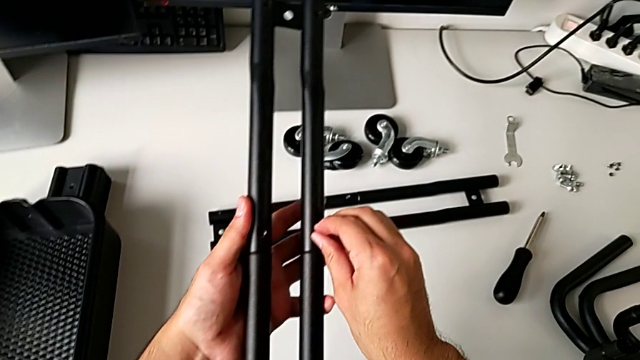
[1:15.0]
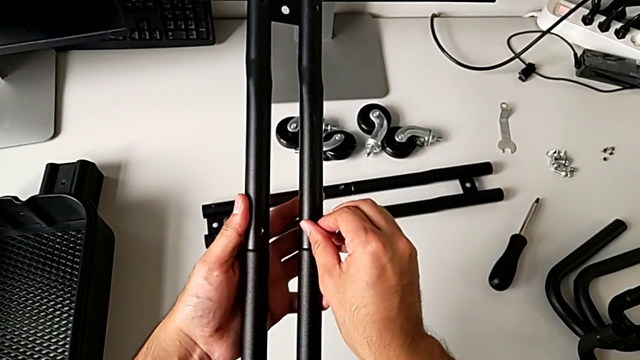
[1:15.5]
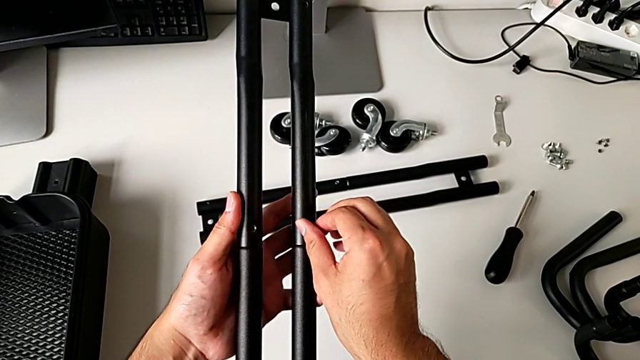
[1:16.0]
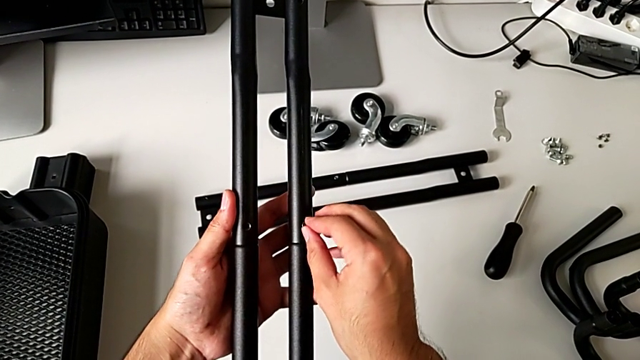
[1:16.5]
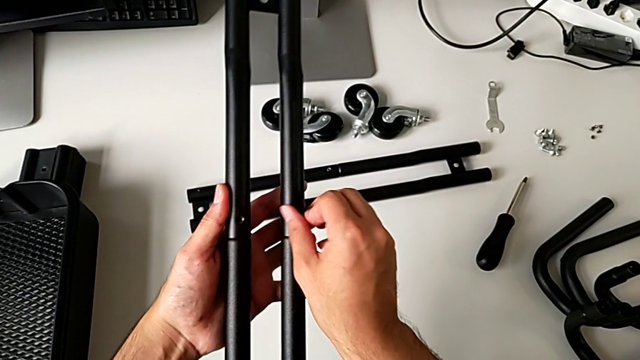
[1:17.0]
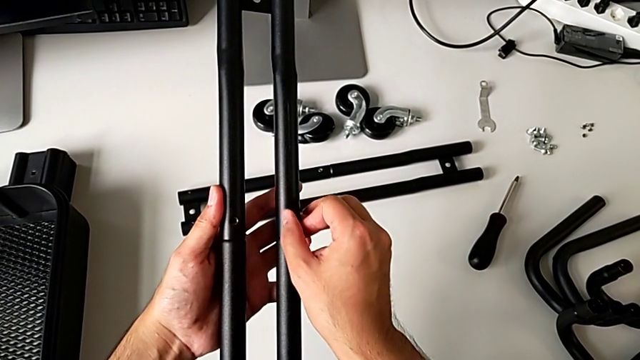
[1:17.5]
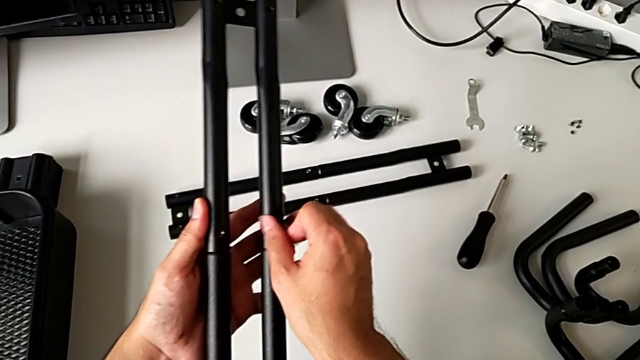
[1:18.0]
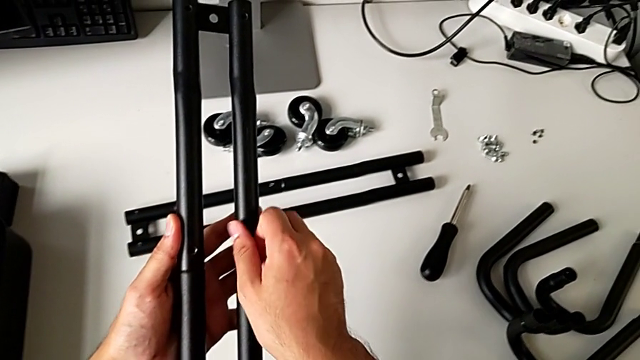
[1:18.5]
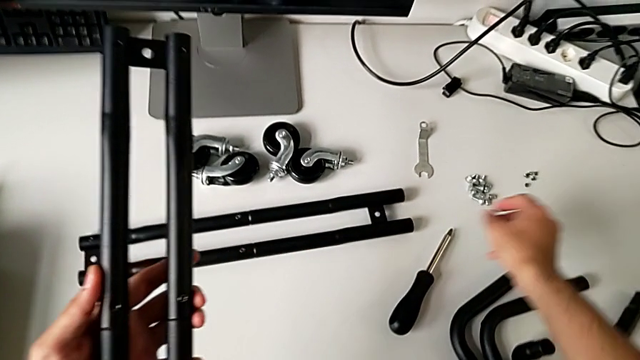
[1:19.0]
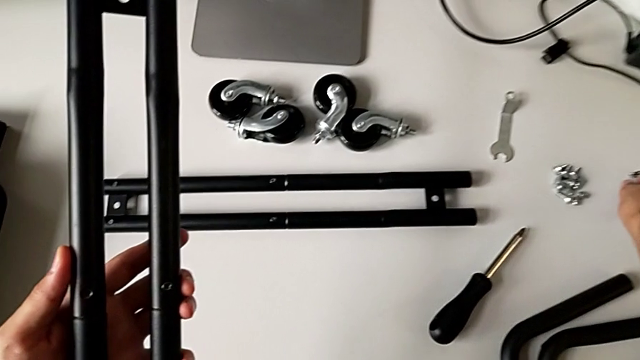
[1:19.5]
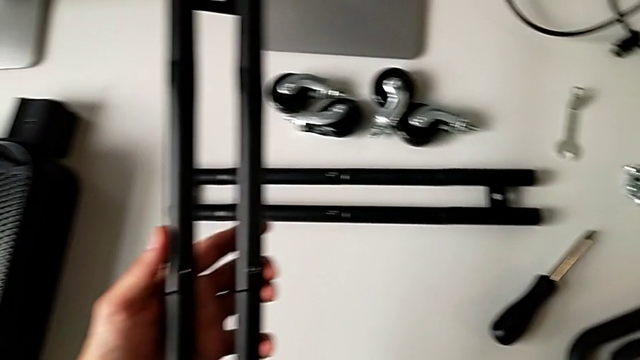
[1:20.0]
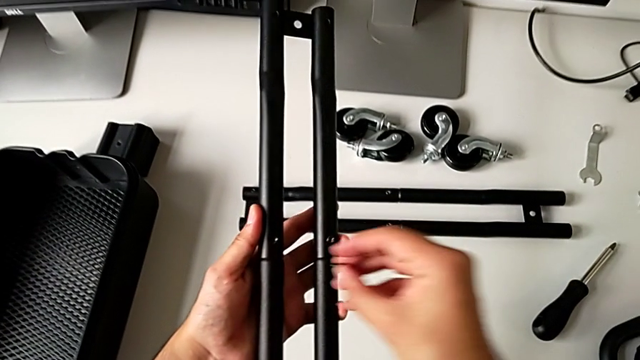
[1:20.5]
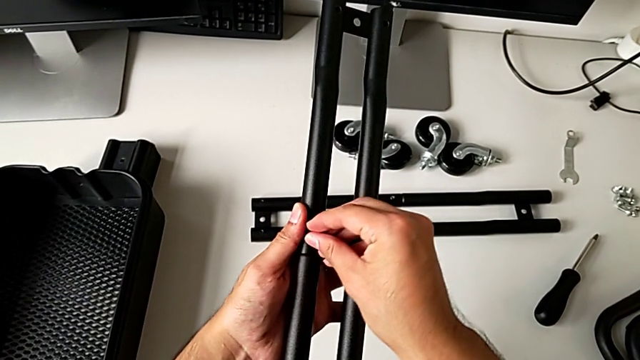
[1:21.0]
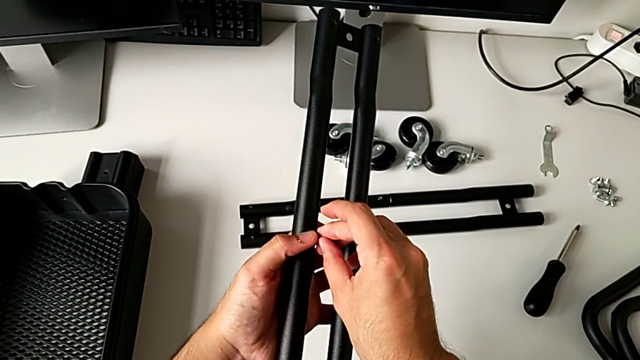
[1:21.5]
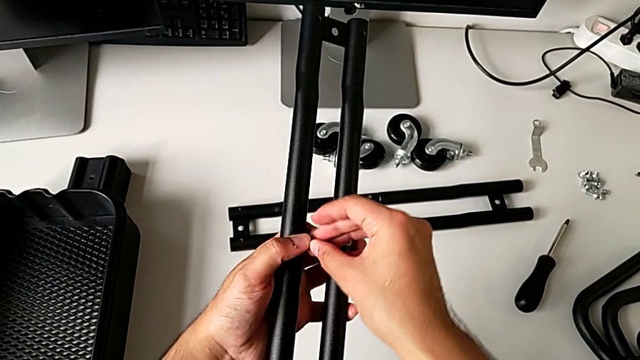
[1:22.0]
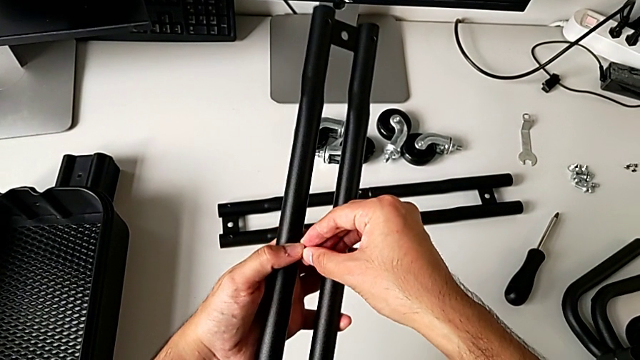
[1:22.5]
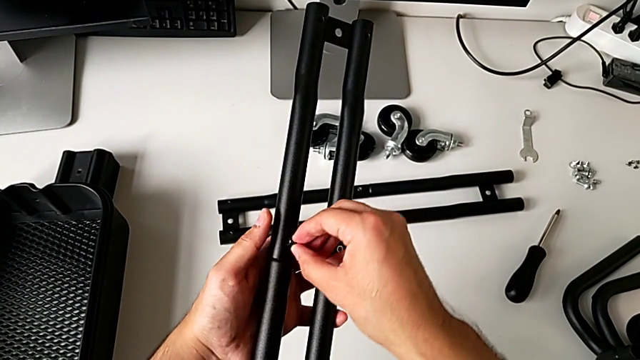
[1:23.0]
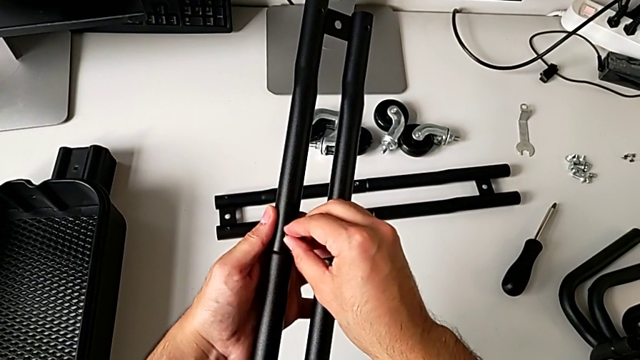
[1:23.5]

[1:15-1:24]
The camera wearer is screwing the second bar of the rolling cart. They screw the third leg, approach the fourth leg, hold it and insert it.

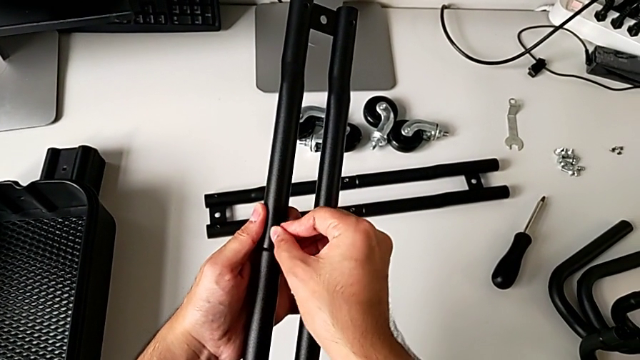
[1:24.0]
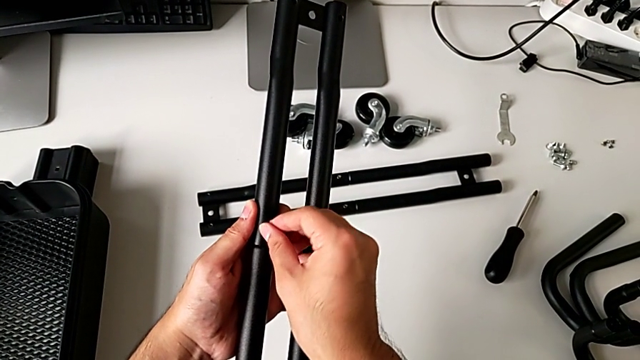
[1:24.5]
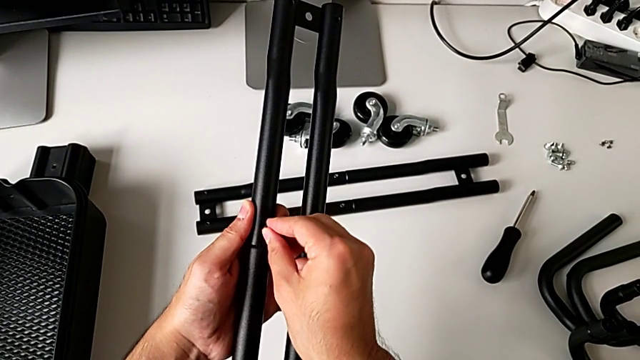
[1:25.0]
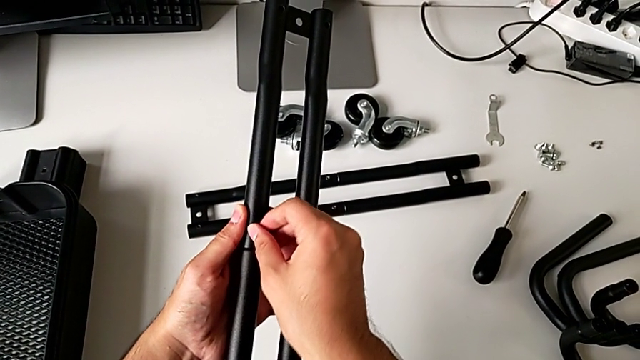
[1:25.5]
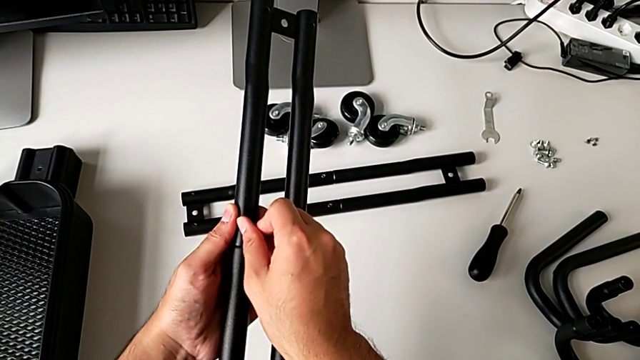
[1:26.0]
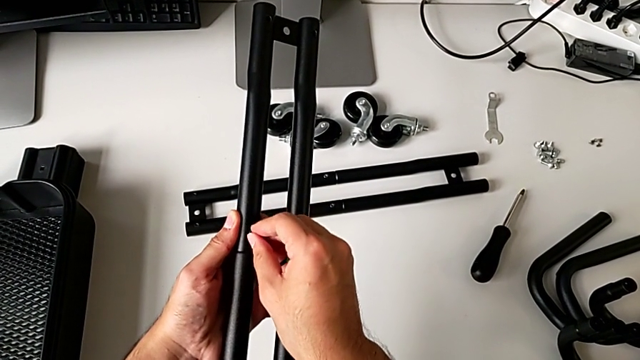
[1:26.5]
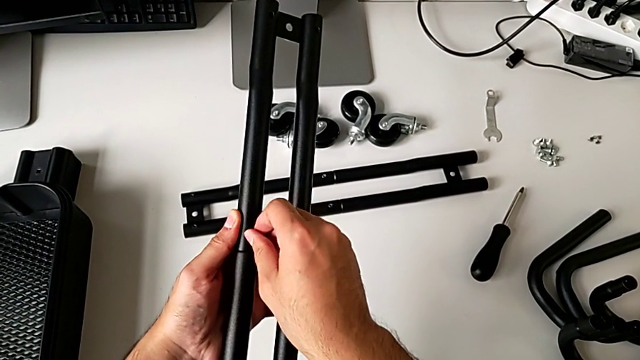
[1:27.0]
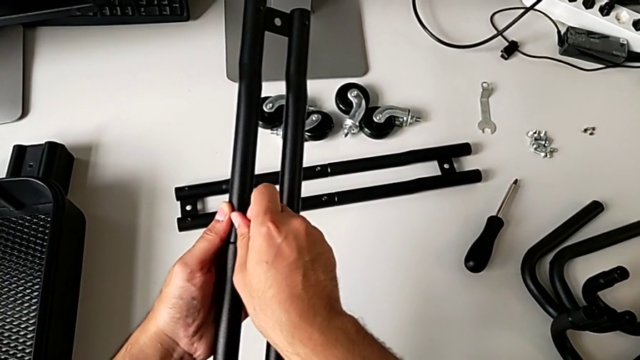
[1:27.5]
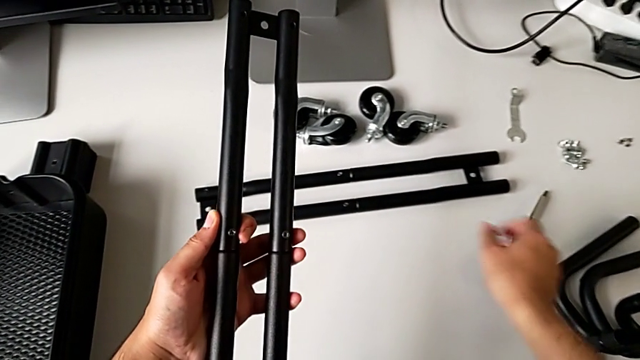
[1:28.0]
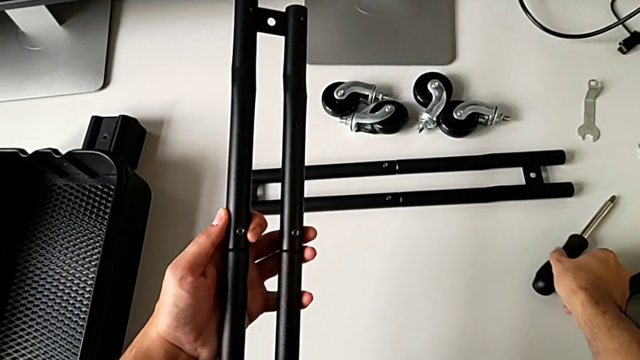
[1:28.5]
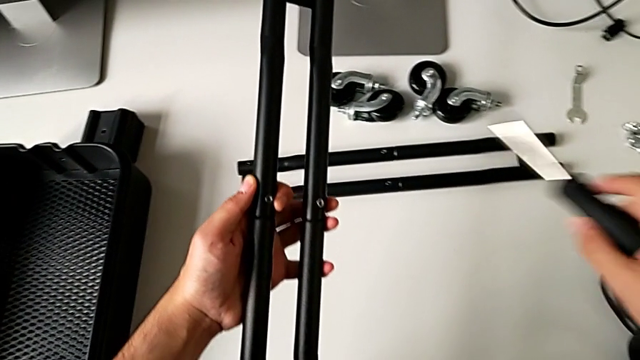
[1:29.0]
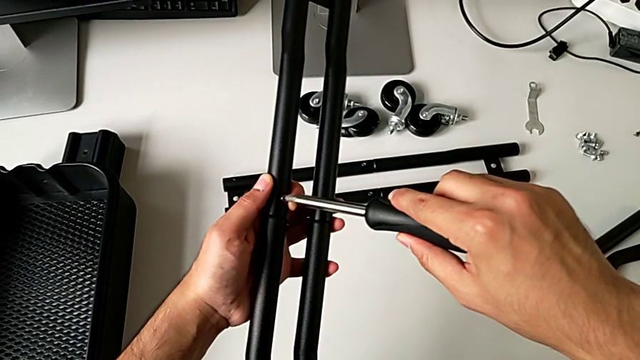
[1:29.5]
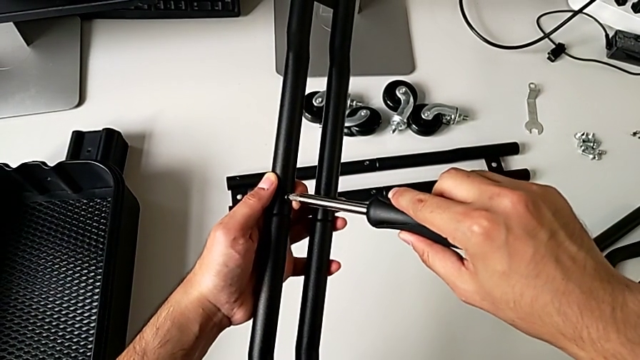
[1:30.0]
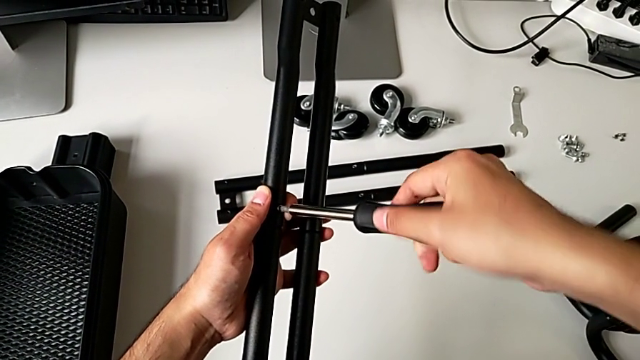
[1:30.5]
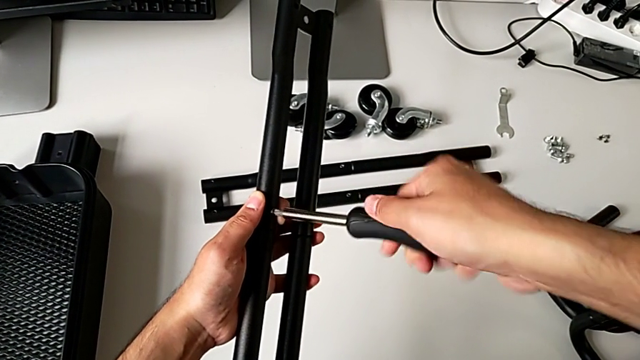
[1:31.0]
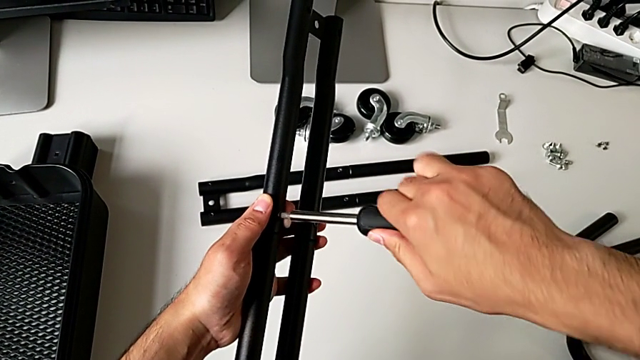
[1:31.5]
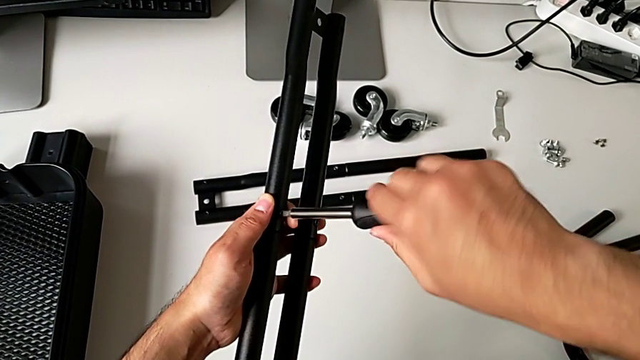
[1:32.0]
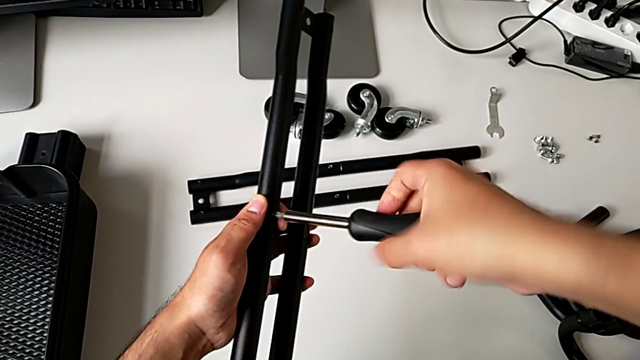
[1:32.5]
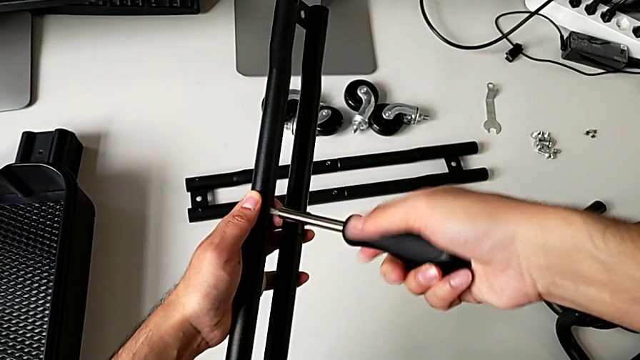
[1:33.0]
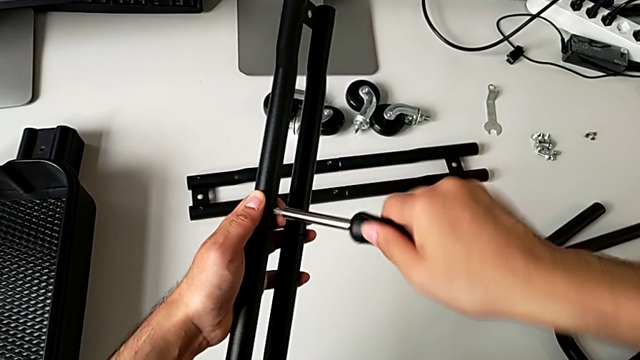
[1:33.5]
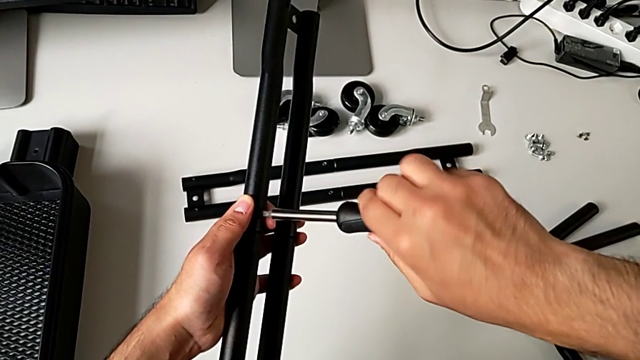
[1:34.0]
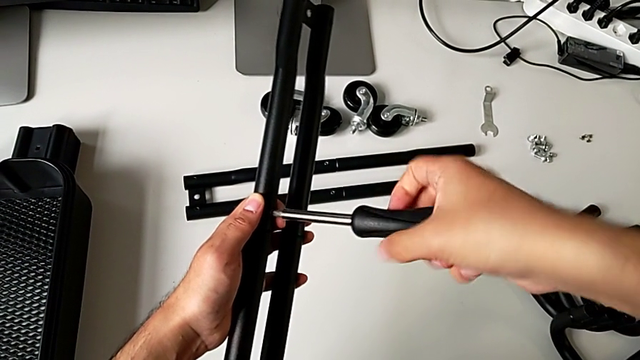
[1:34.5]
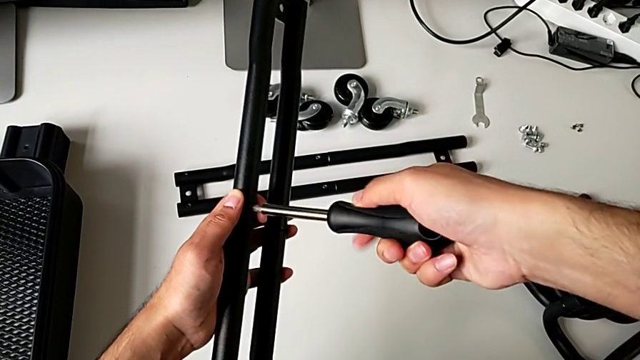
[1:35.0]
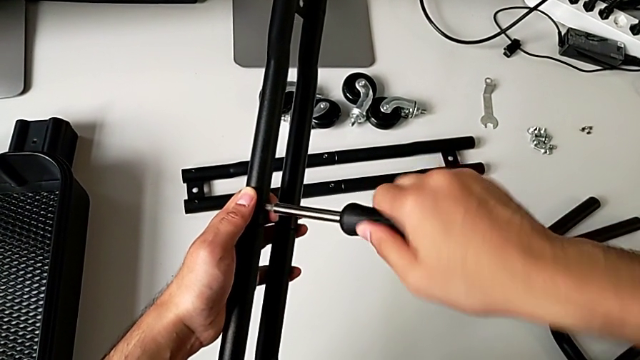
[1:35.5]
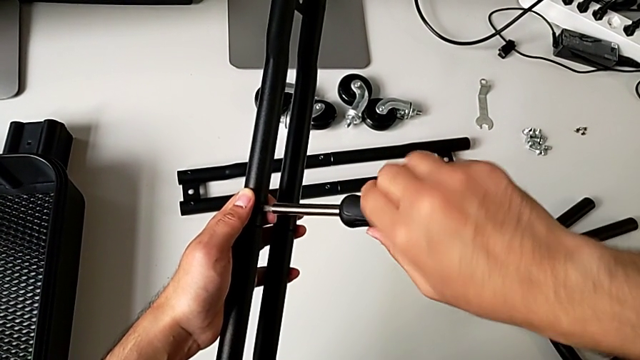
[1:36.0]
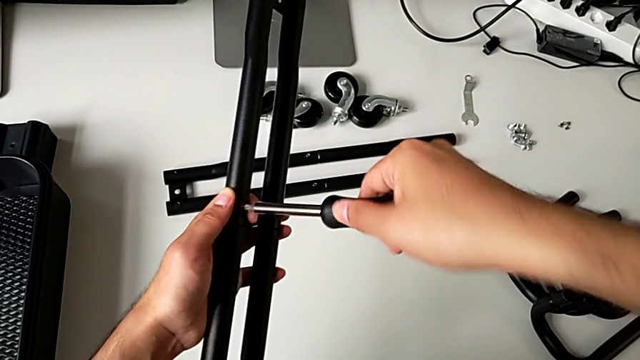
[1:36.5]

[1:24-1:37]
The camera wearer is screwing the second bar of the rolling cart. They screw the fourth leg, approach the screwdriver, grab it and screw the fourth leg.
